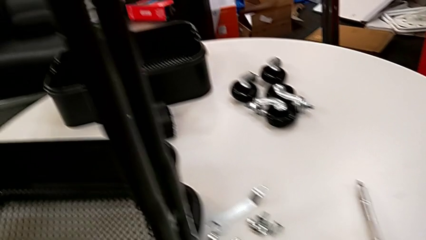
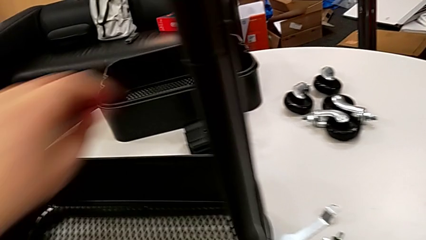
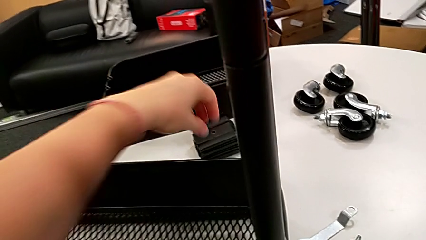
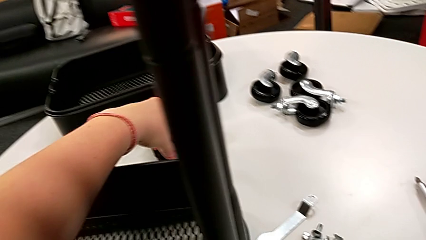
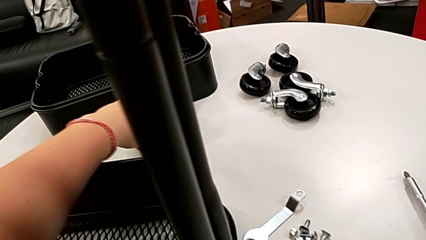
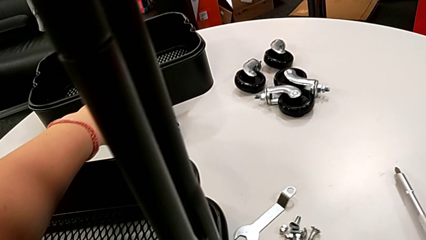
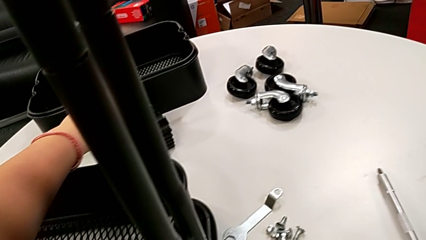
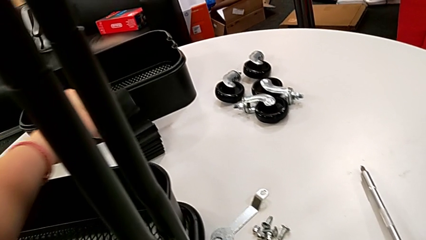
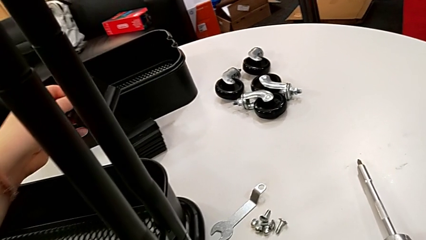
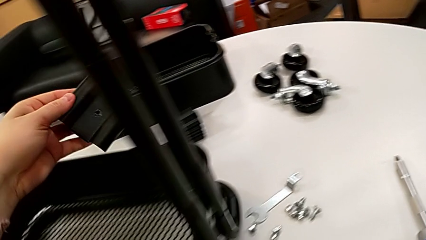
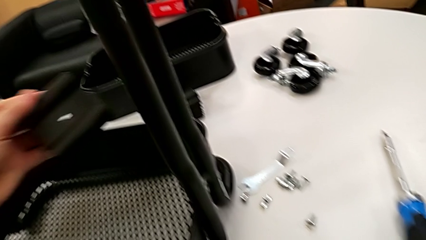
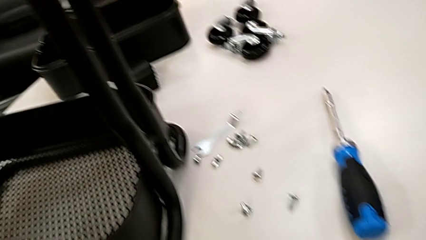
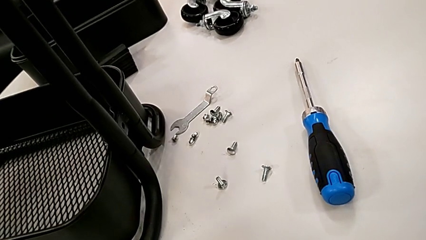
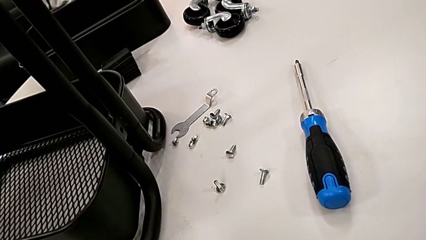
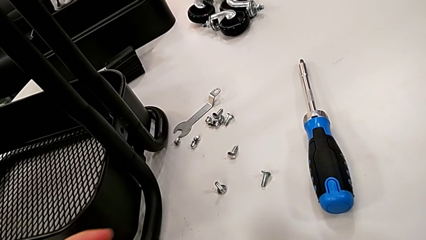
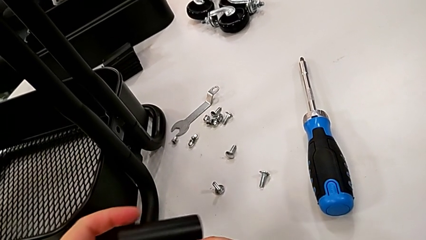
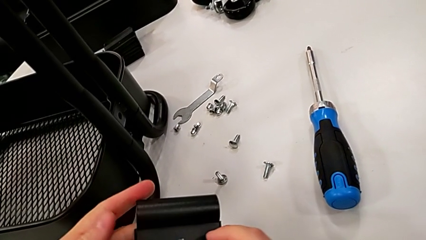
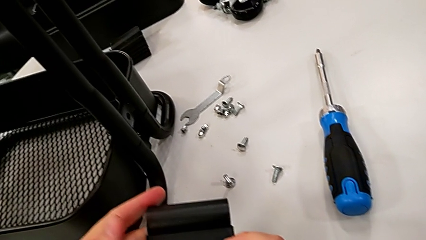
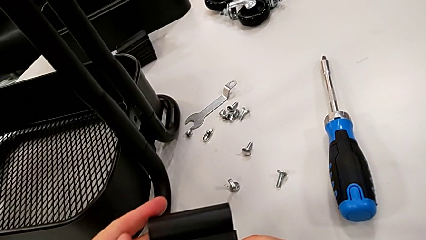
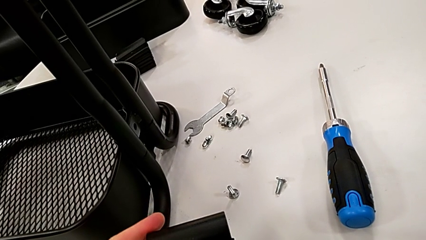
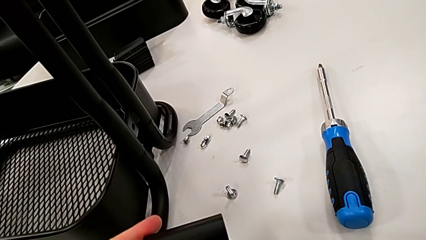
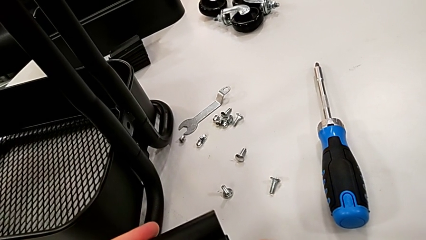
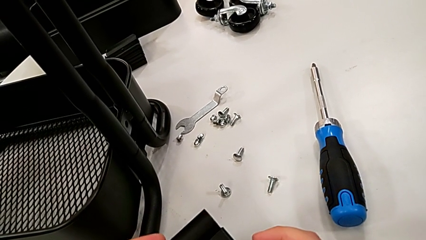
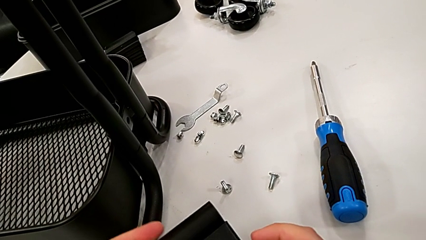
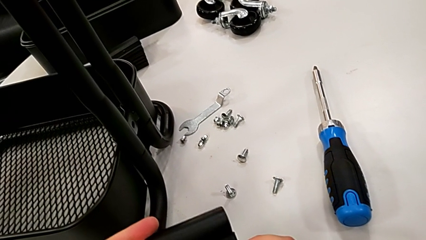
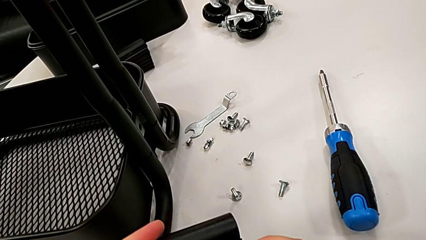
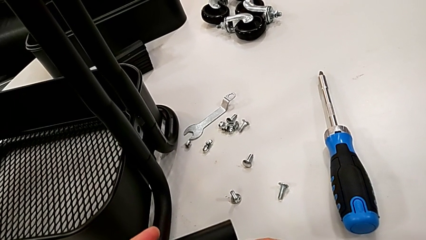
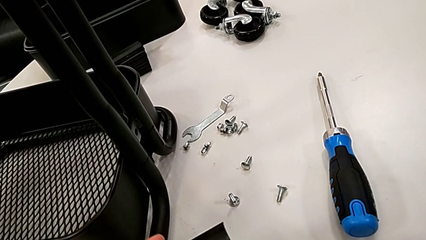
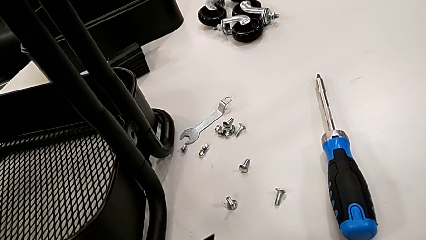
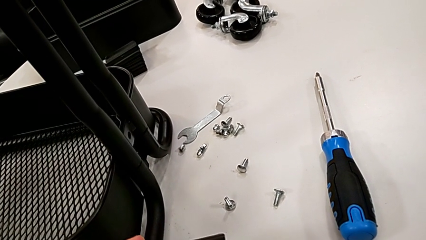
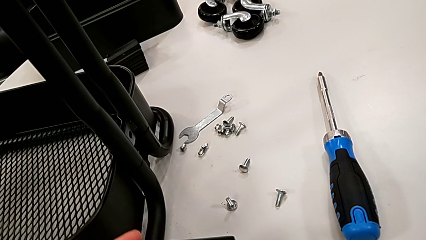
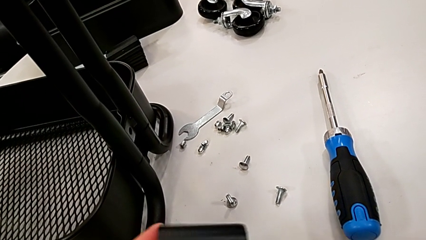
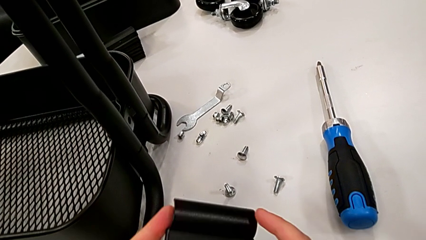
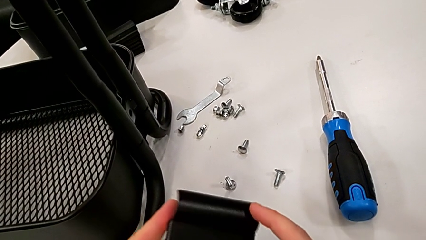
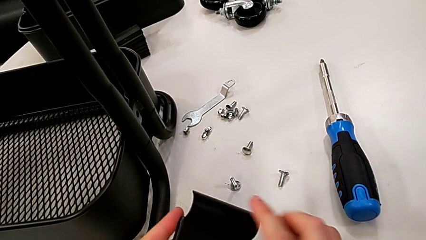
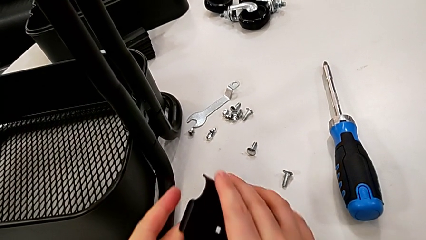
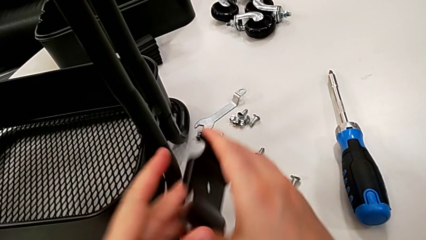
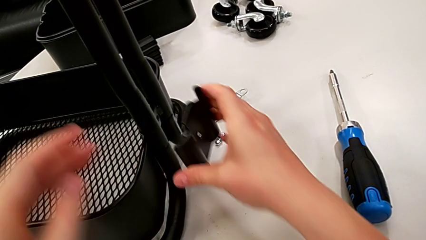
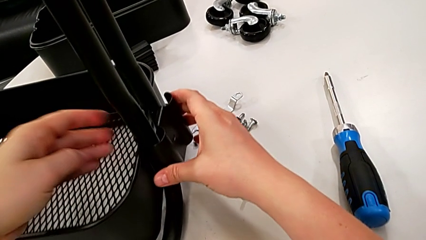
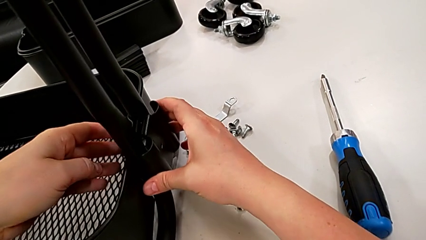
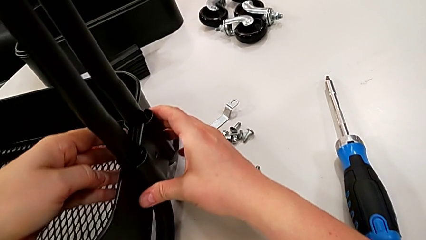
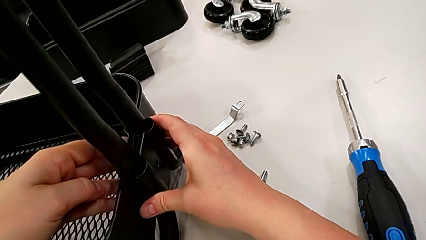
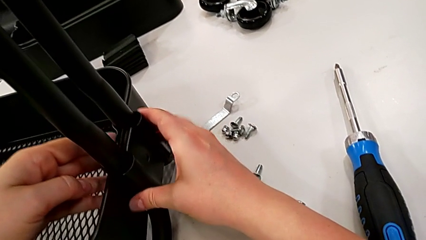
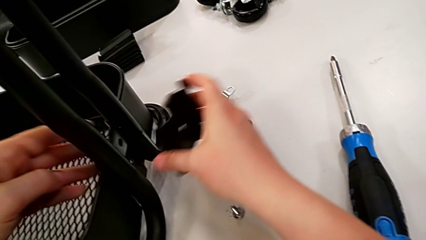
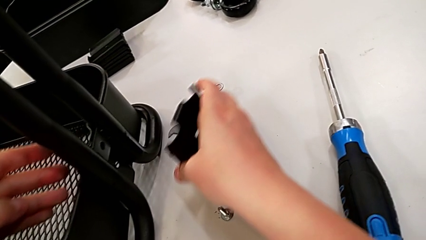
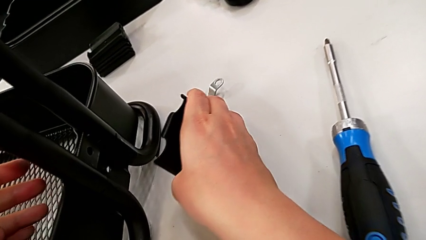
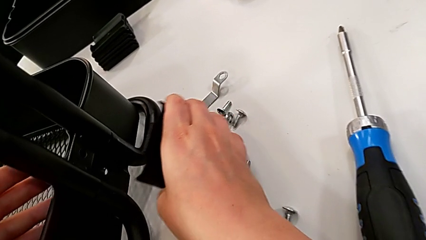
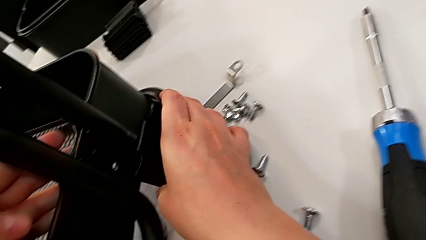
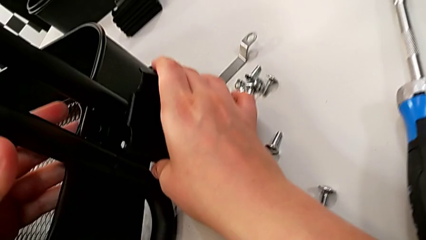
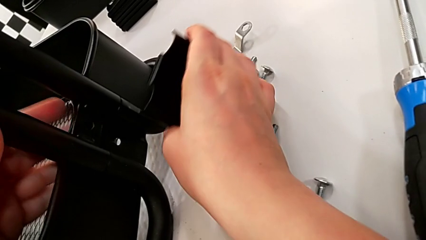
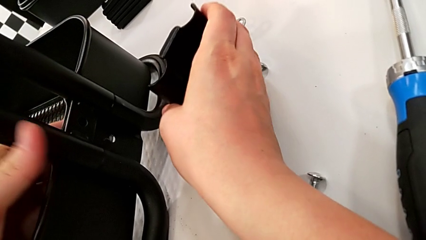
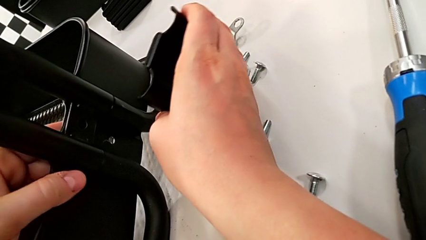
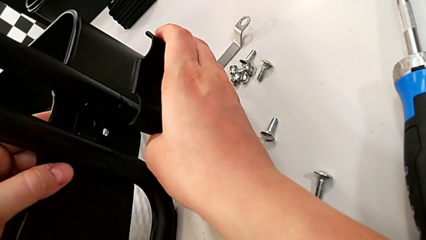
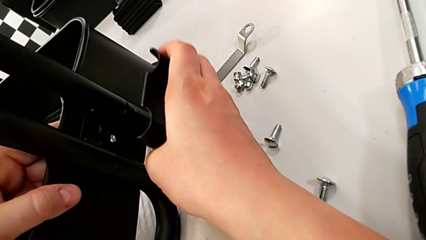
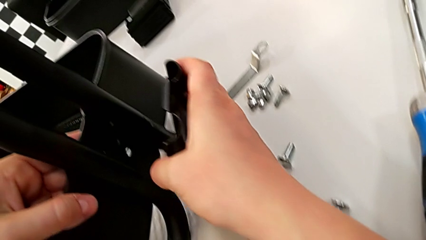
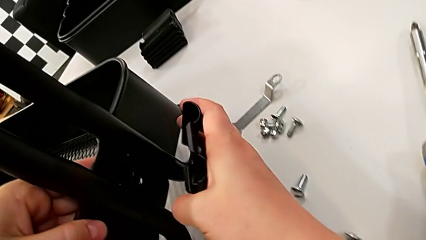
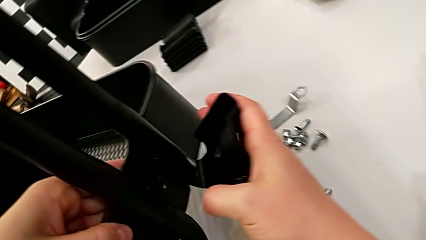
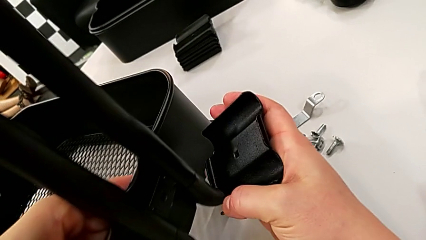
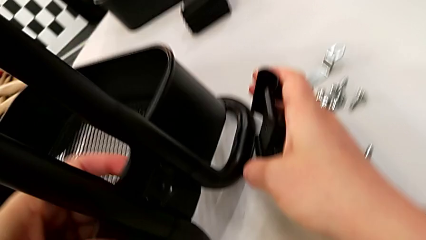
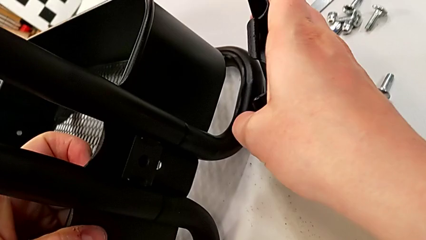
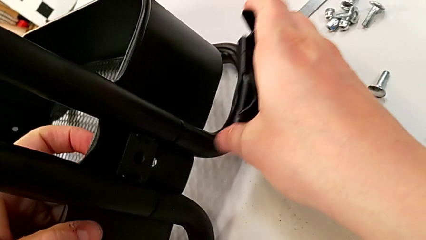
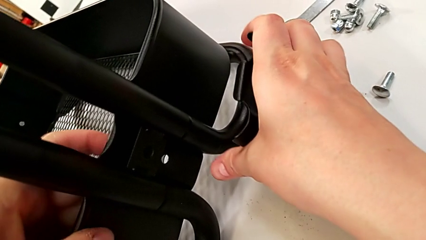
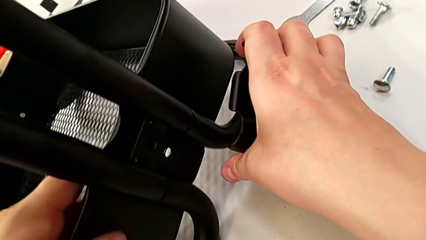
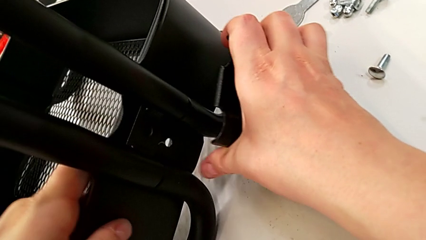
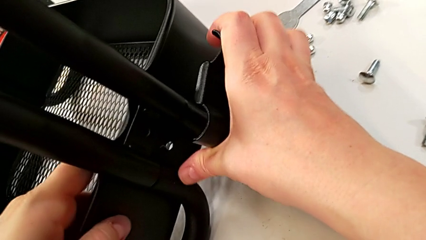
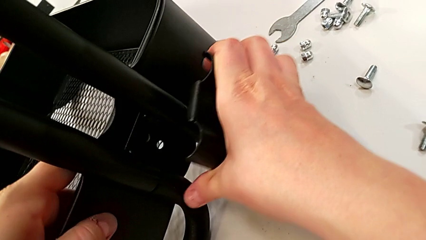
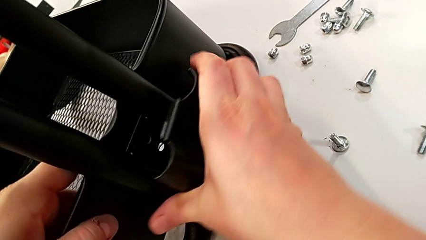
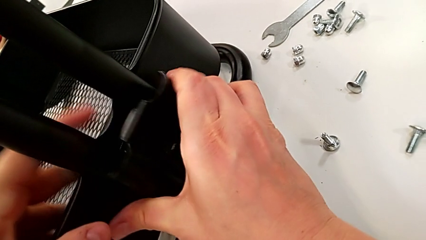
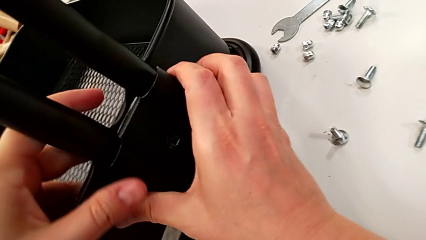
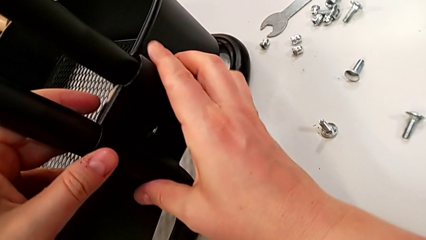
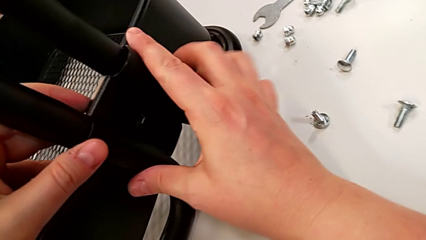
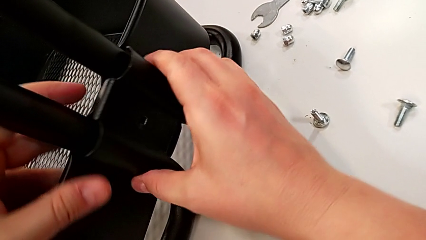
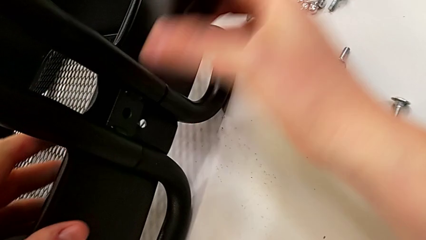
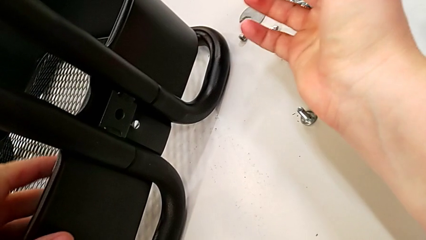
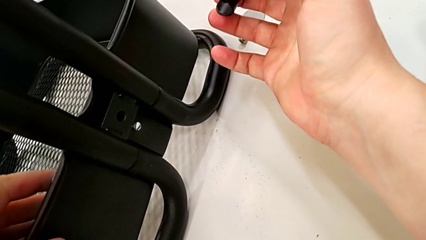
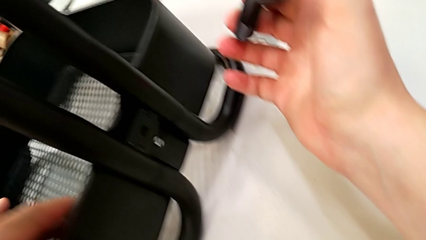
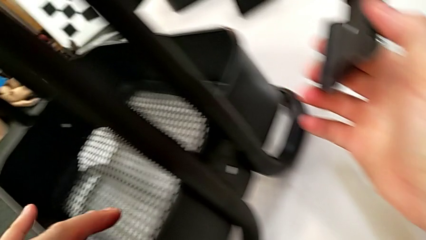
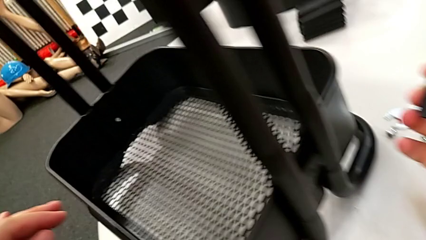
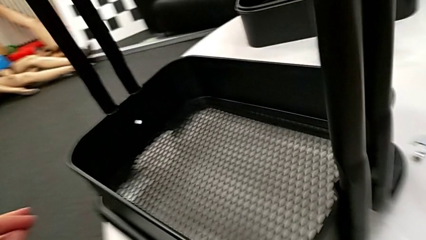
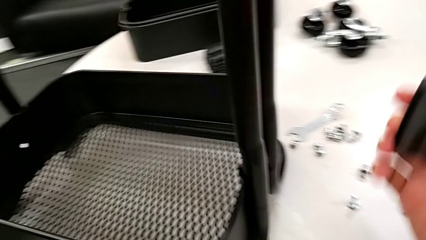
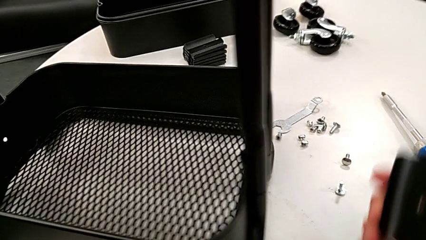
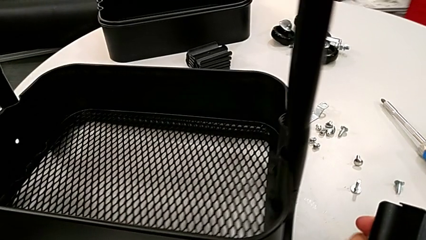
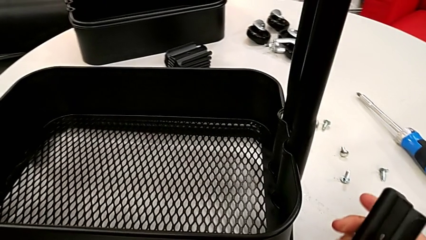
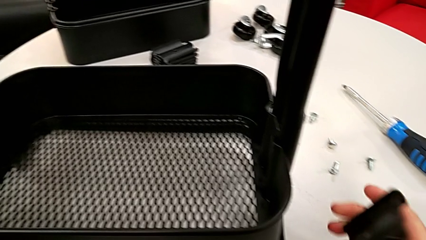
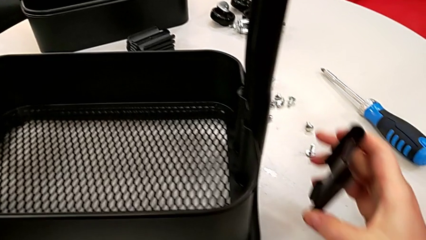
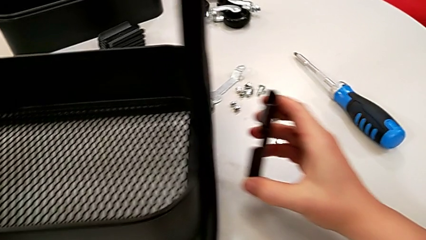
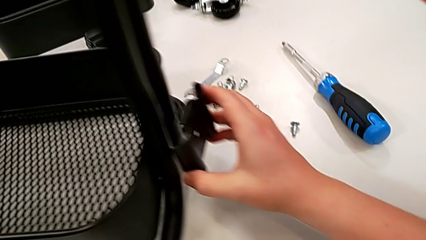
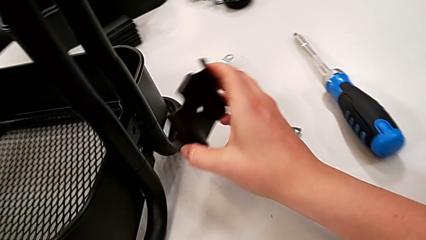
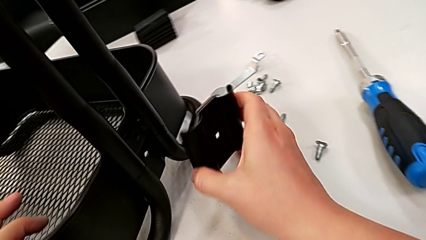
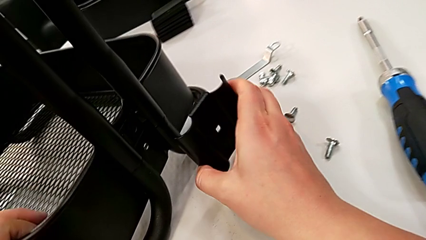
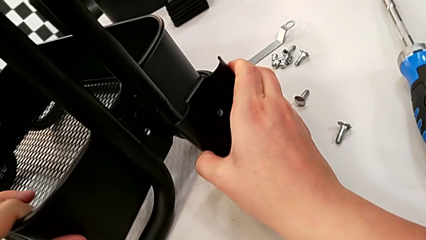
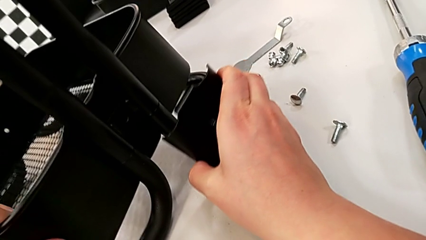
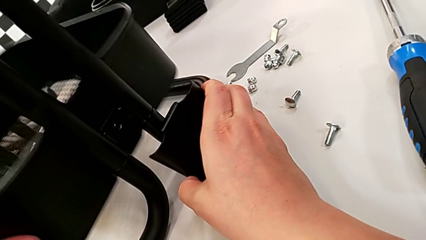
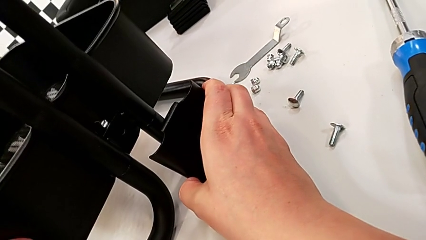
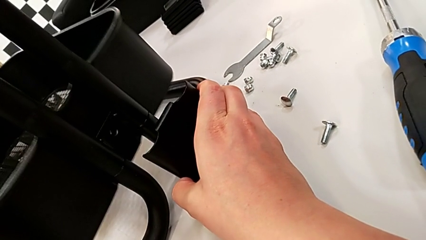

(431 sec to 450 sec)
The camera wearer is assembling the first bracket of the bottom tray.
